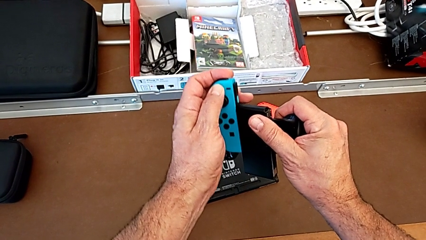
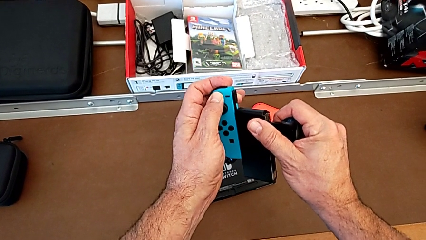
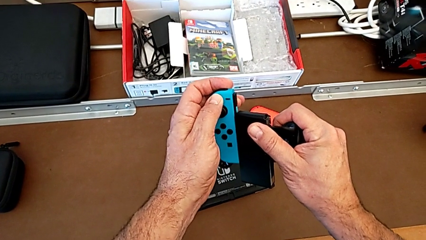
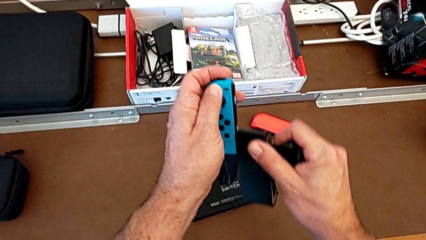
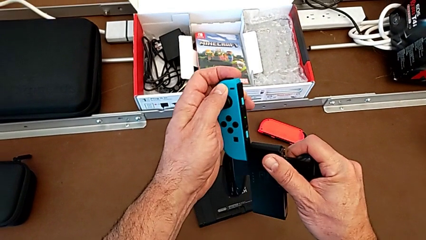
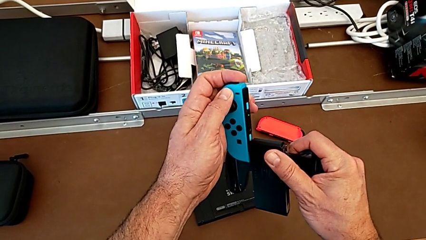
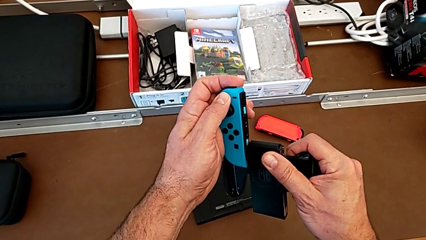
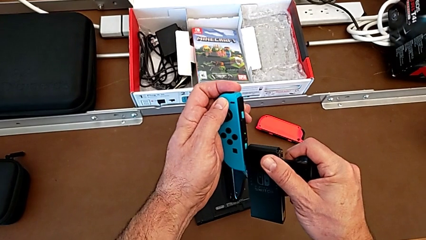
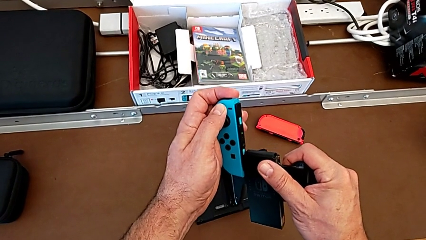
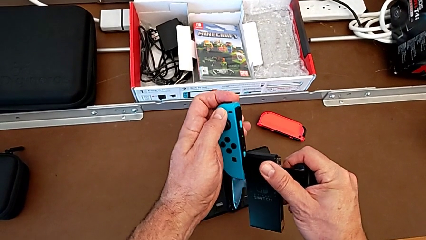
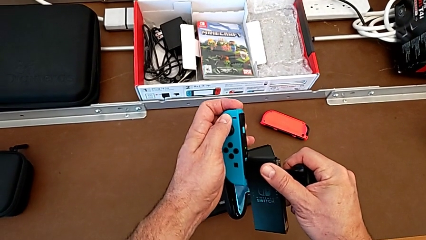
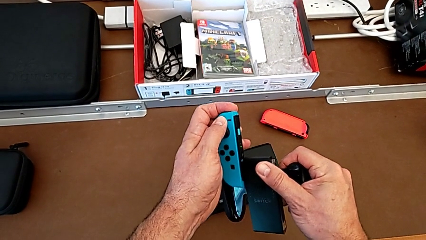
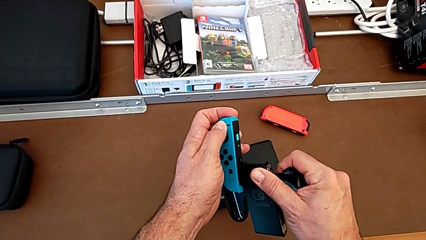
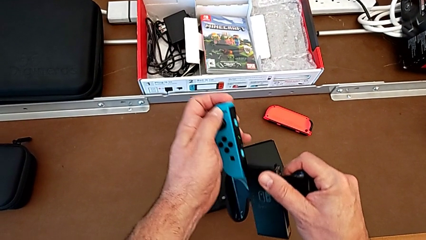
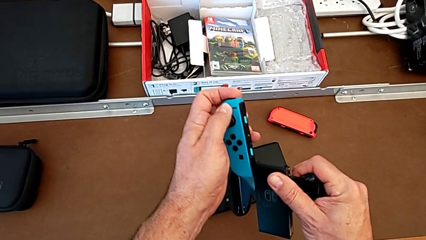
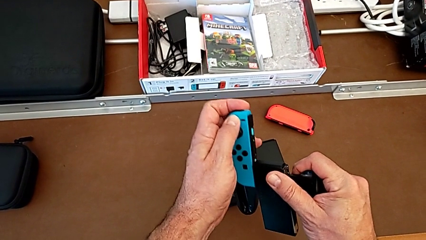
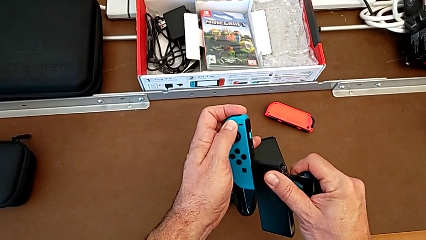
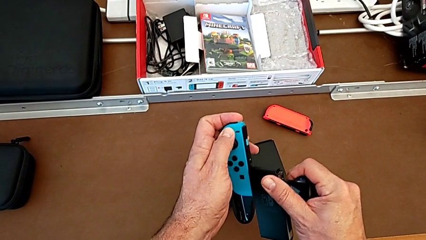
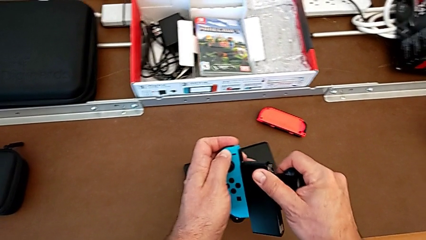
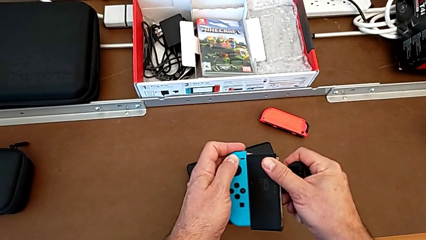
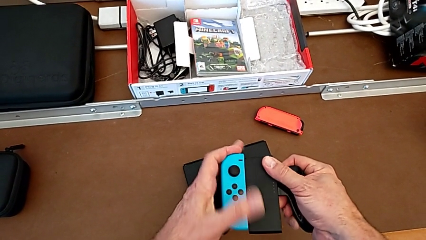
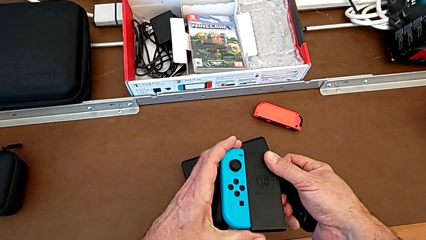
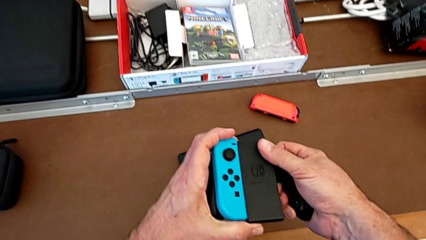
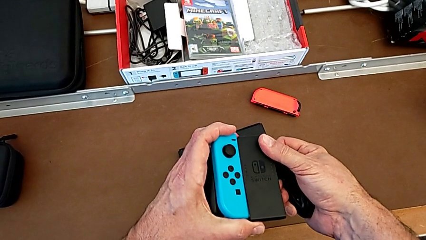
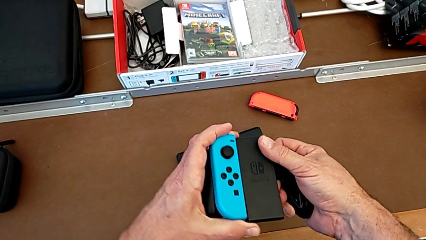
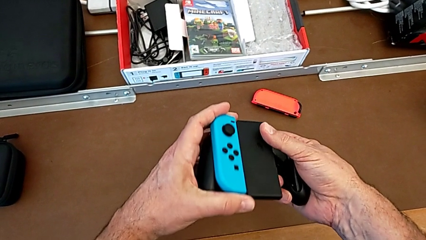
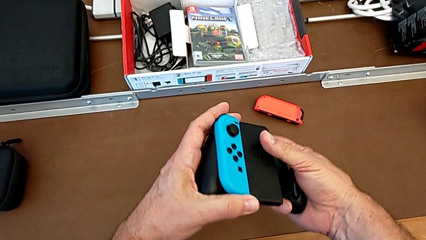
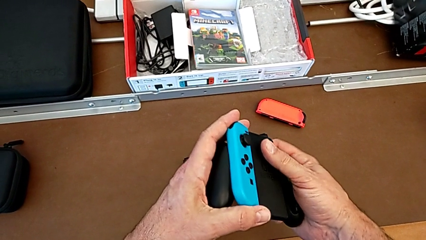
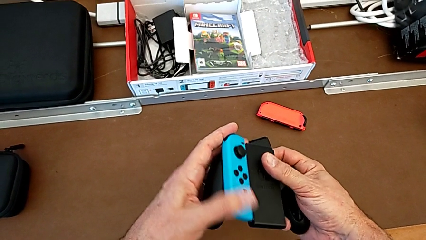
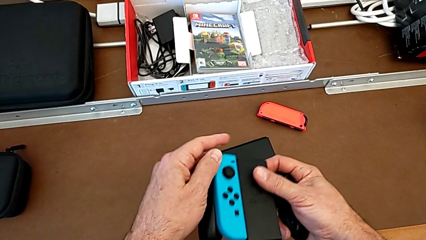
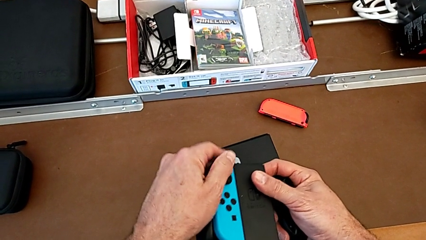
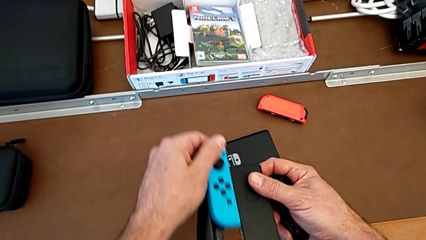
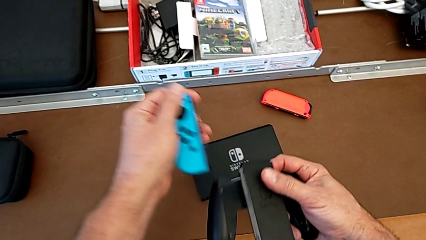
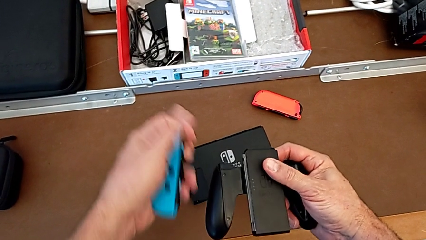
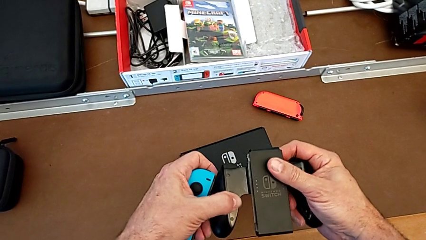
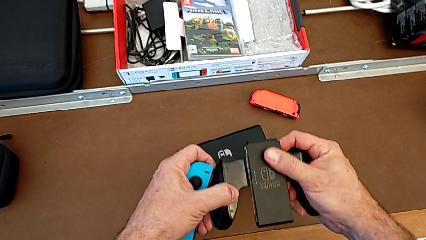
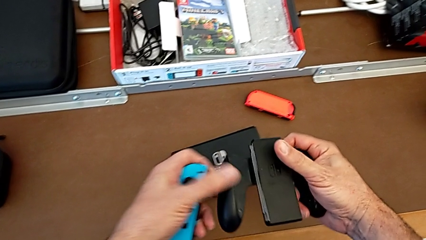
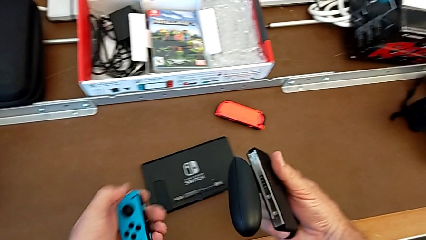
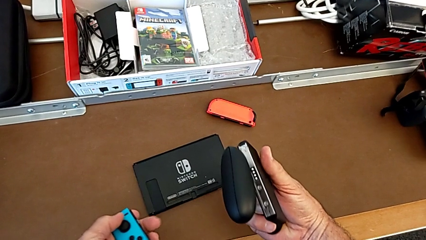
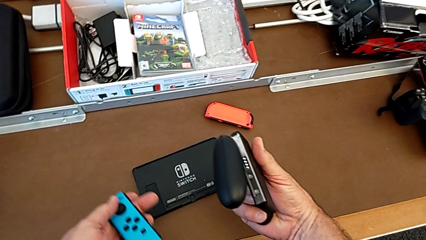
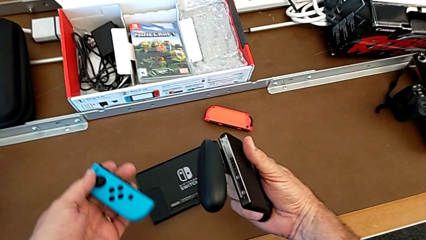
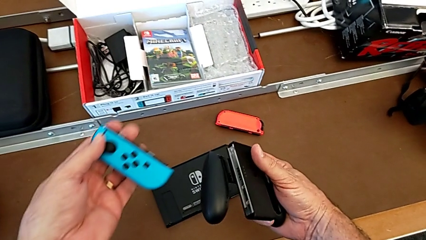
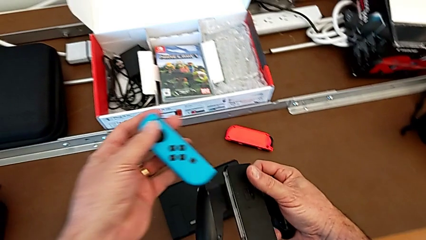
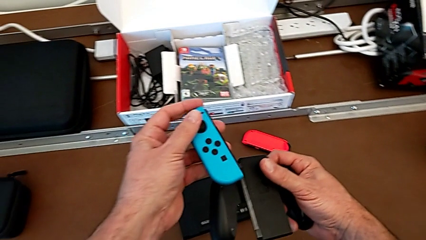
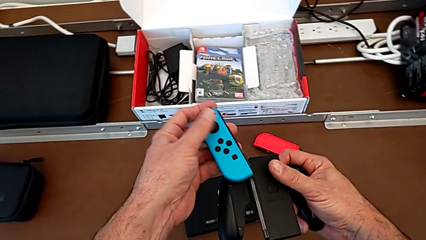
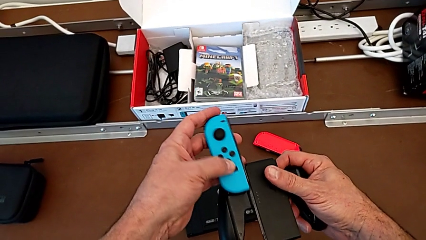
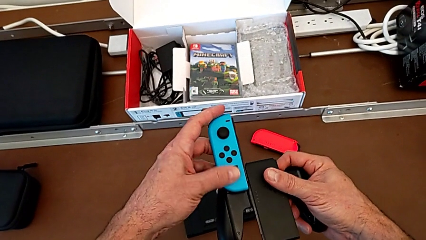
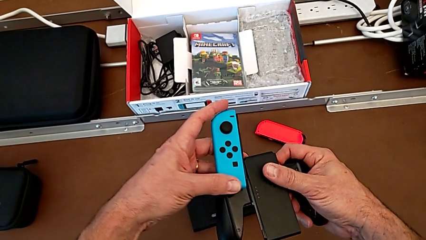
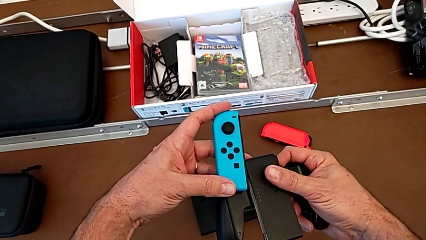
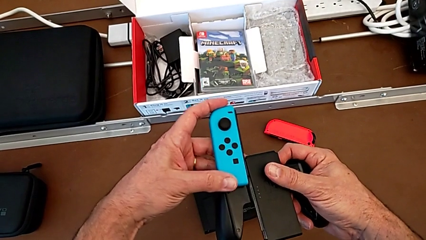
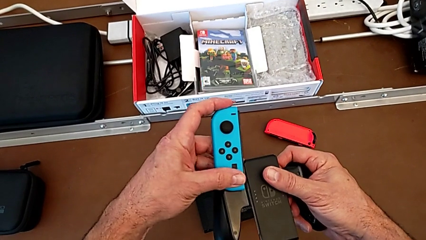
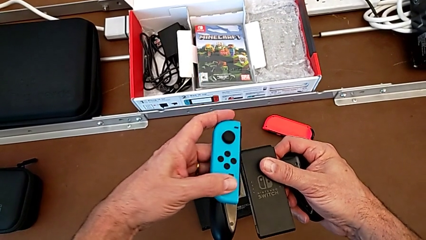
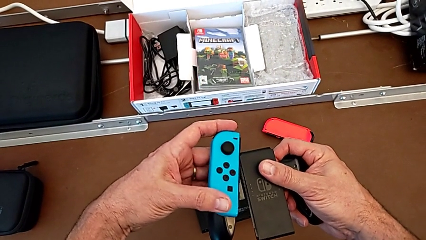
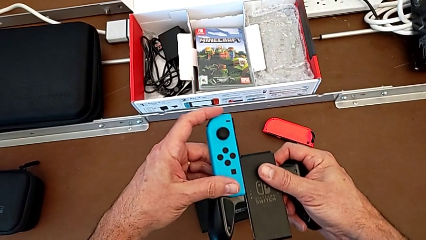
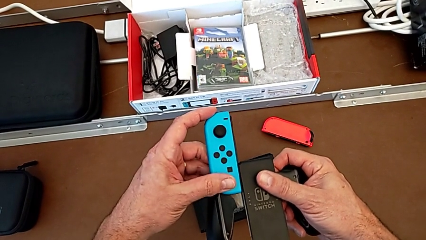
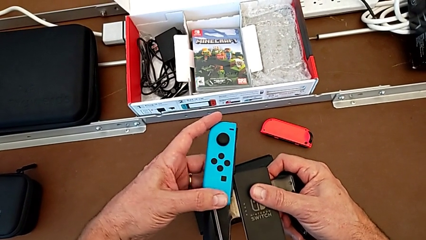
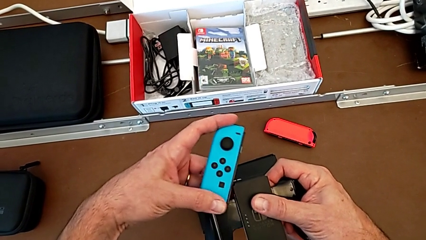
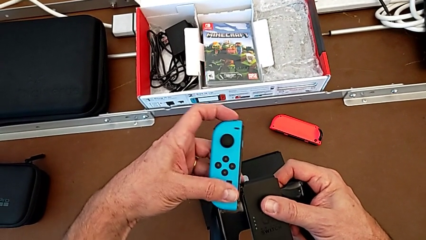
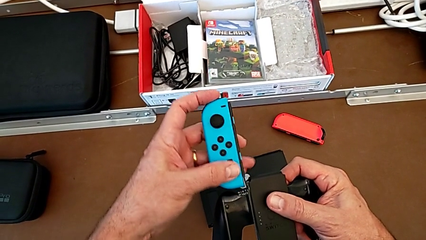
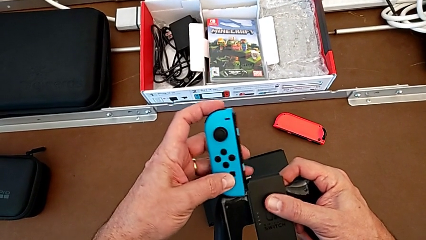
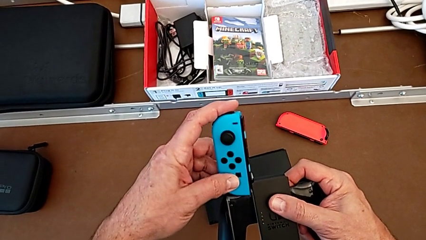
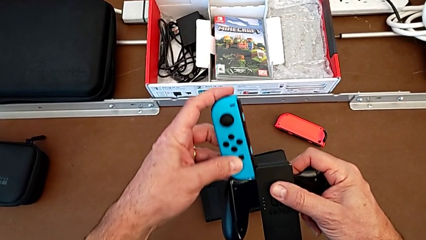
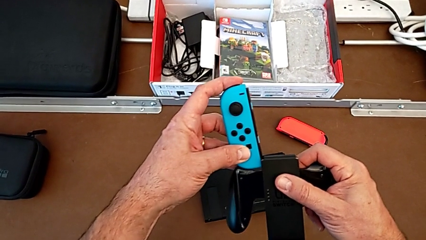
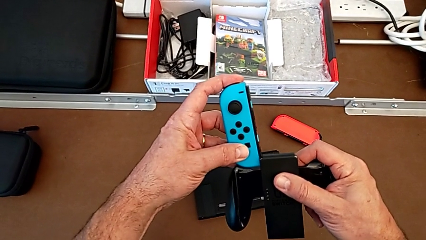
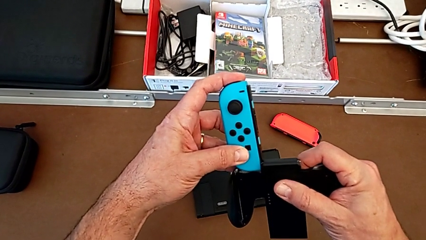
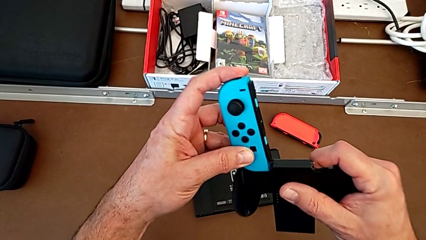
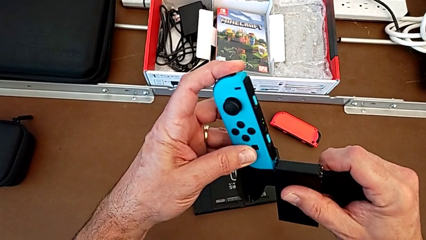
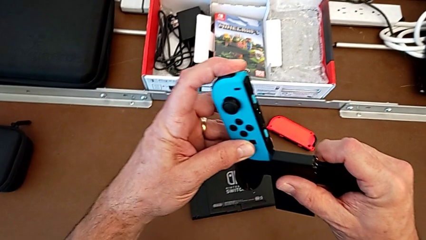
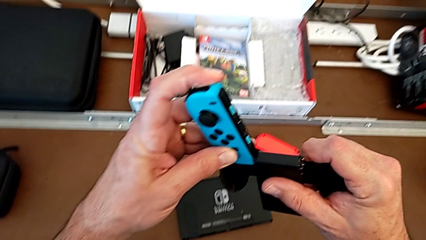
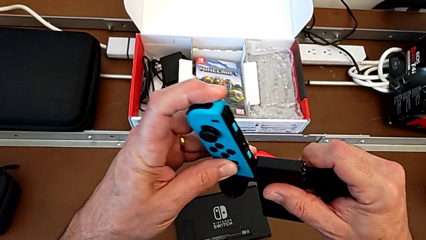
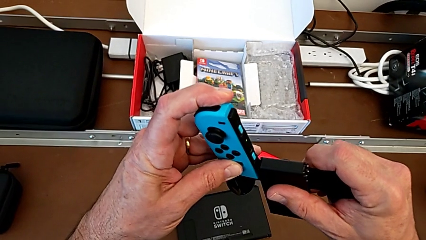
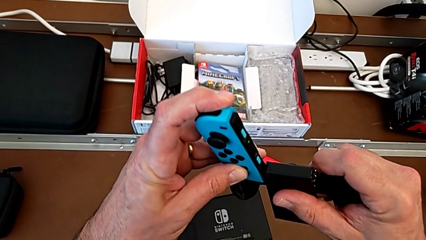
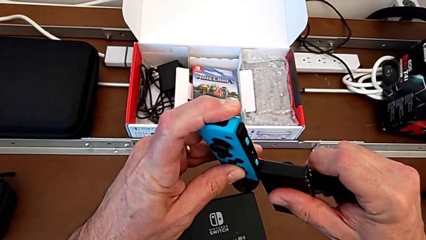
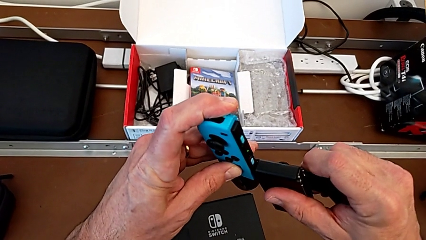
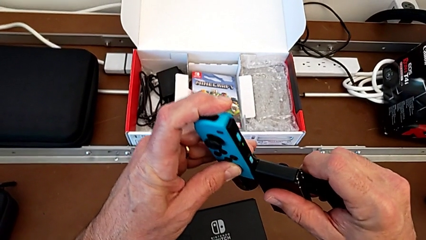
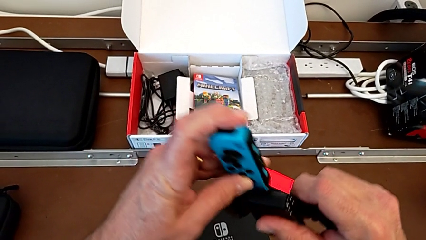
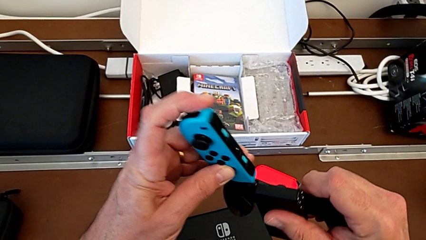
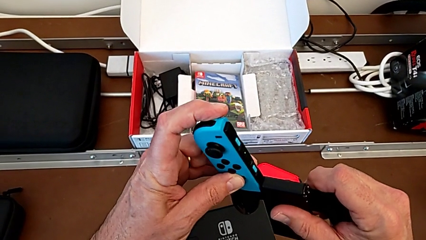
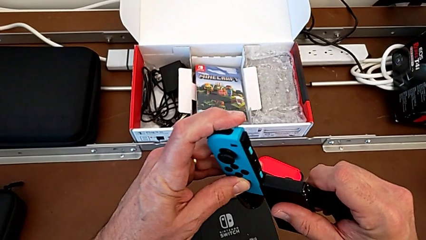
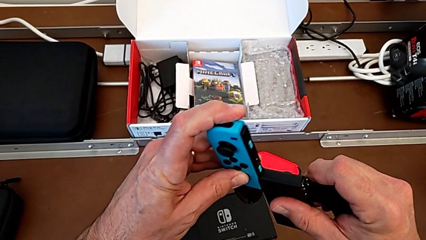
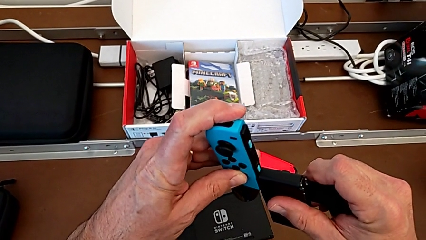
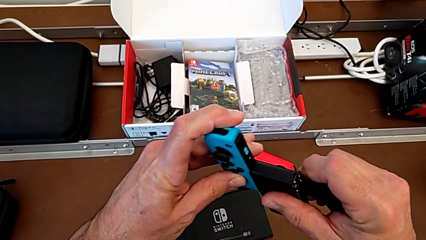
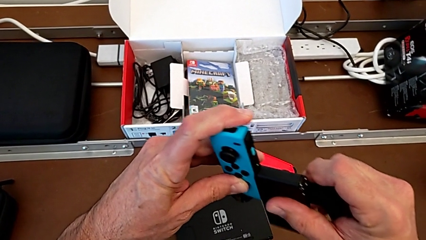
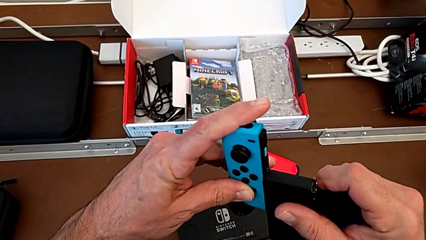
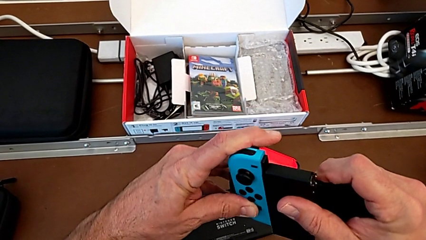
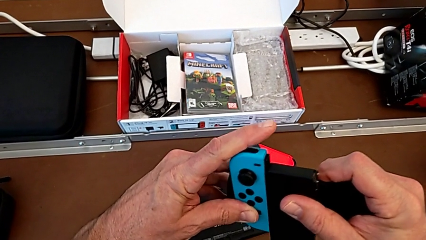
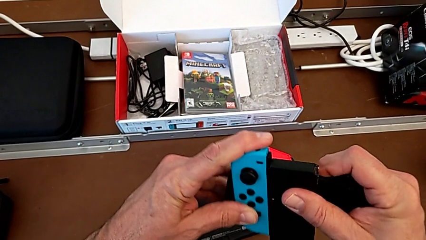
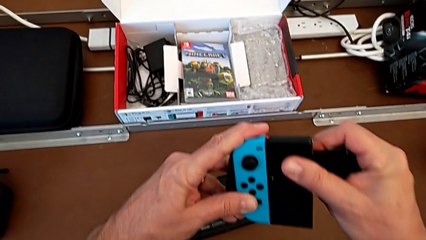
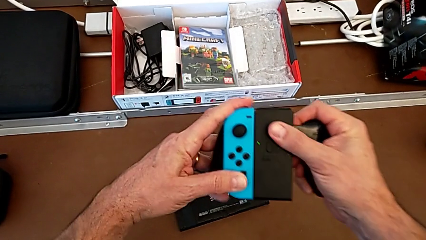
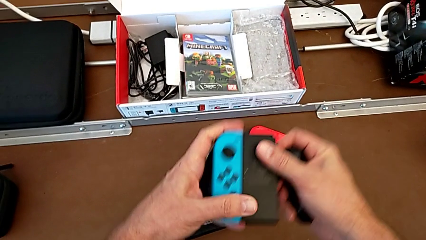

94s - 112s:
The camera wearer is inserting the blue joy-con controller into the comfort grip. They pull the blue Joy-Con controller with the left hand and insert it with the left hand, the joy-con controllers not fitting the comfort grip. They inspect it, withdraw it, inspect the comfort grip, insert the blue Joy-Con controller, pull it without succeeding in assembling the joy-con controller, insert it and assemble it.
